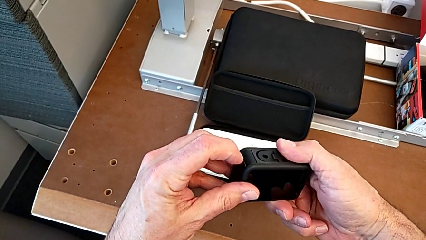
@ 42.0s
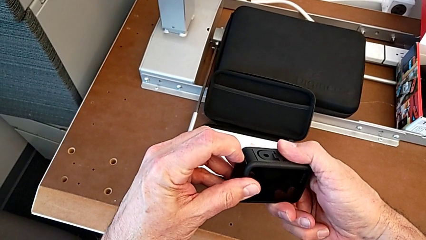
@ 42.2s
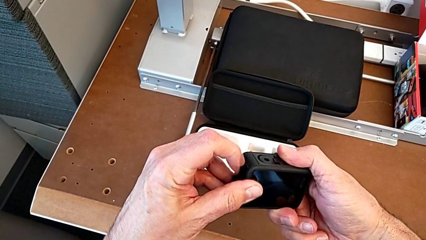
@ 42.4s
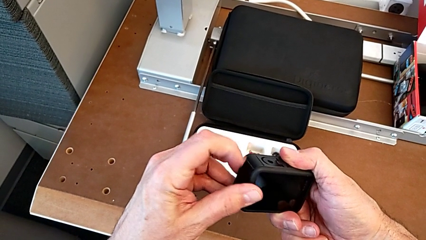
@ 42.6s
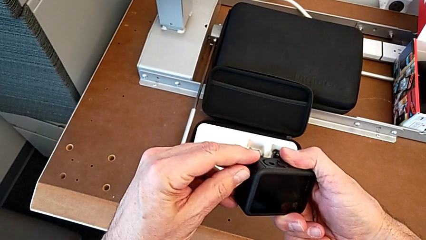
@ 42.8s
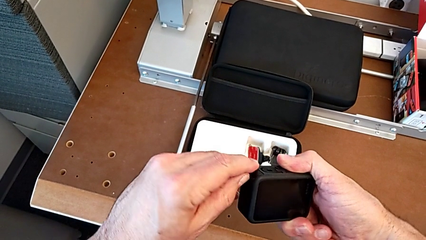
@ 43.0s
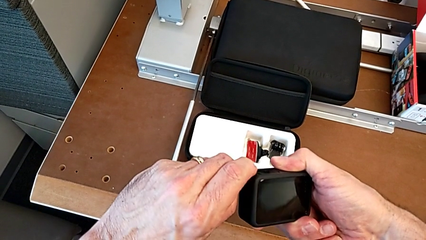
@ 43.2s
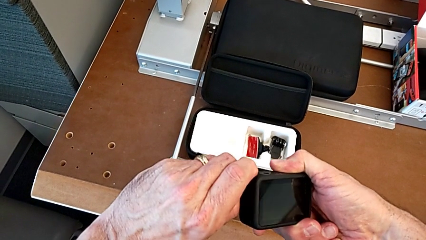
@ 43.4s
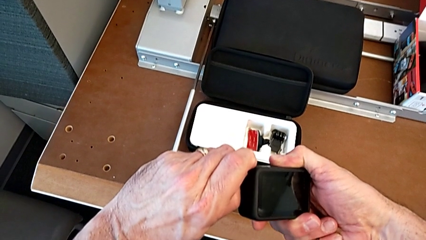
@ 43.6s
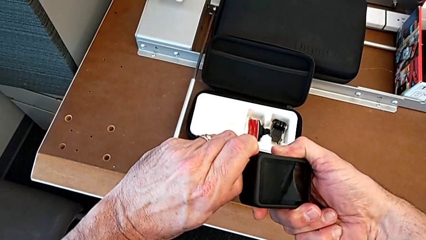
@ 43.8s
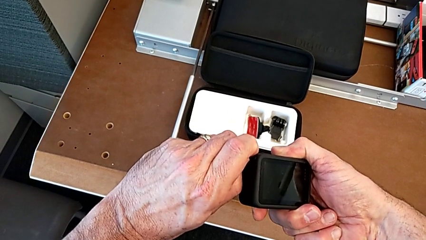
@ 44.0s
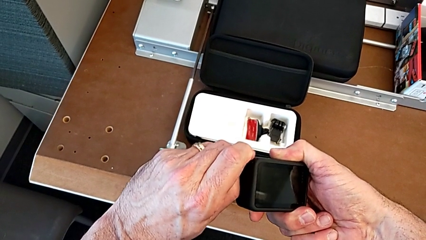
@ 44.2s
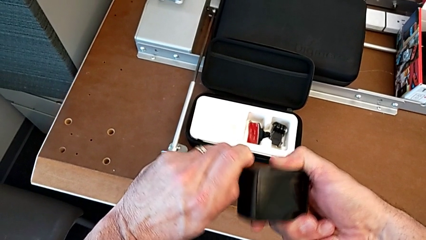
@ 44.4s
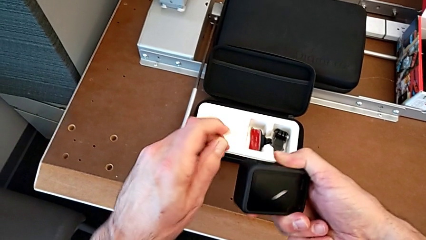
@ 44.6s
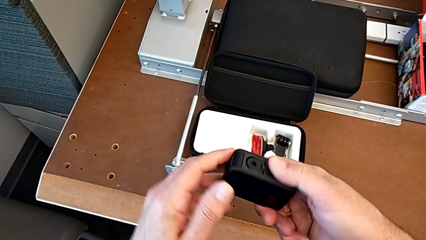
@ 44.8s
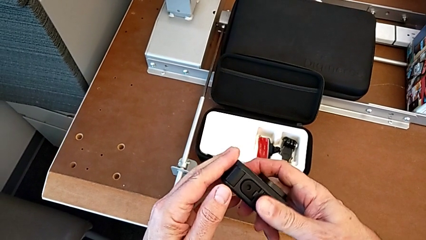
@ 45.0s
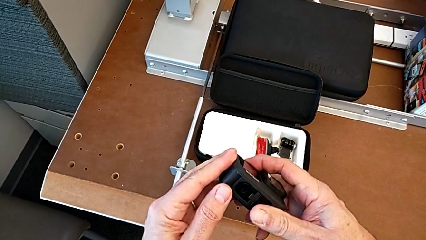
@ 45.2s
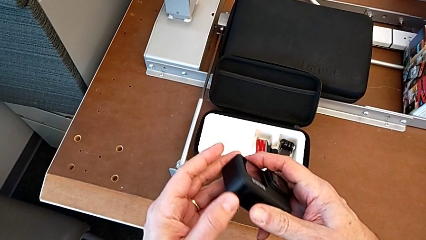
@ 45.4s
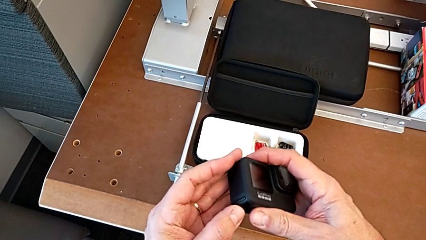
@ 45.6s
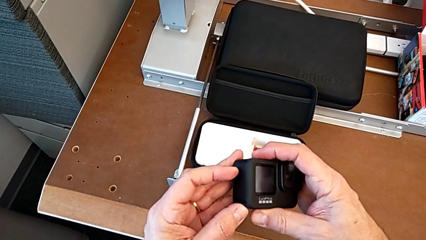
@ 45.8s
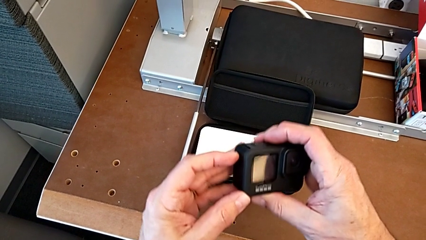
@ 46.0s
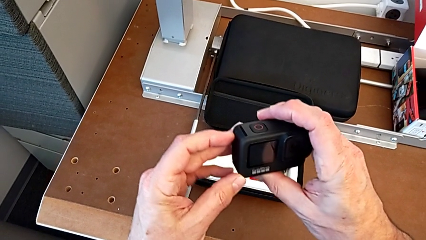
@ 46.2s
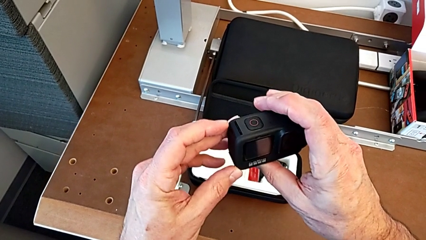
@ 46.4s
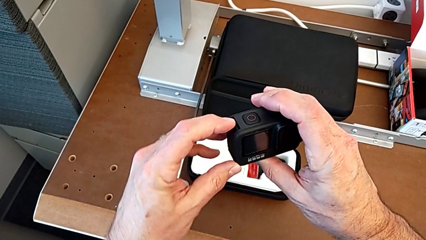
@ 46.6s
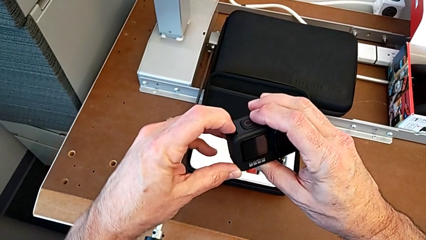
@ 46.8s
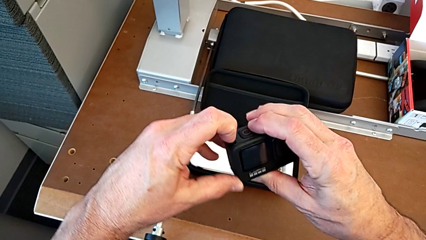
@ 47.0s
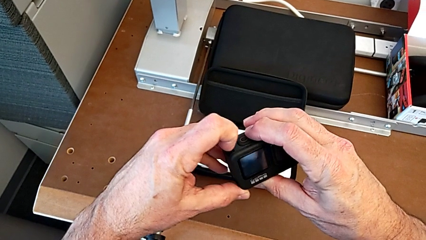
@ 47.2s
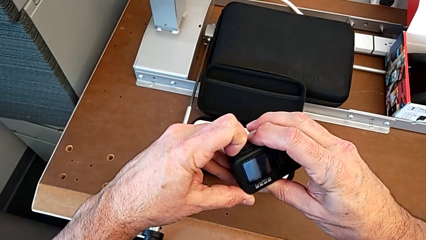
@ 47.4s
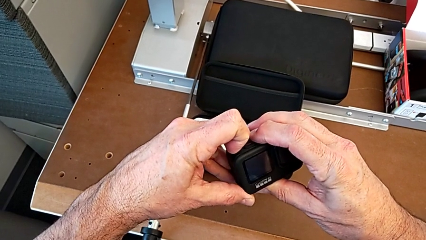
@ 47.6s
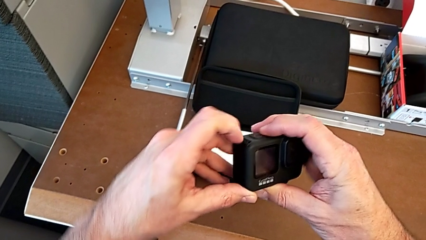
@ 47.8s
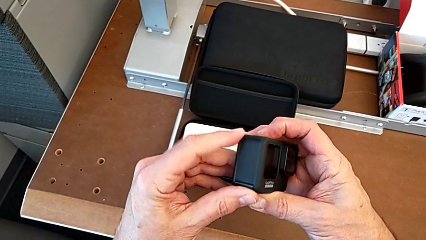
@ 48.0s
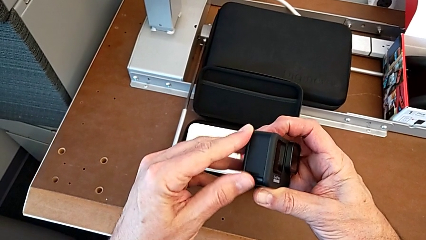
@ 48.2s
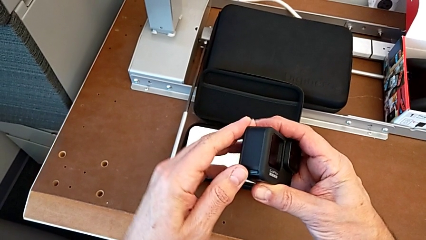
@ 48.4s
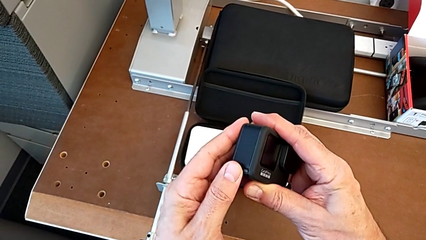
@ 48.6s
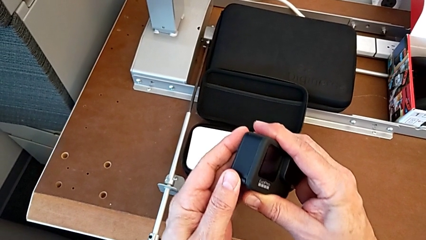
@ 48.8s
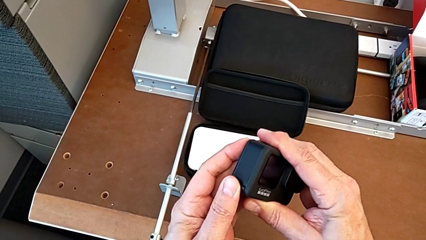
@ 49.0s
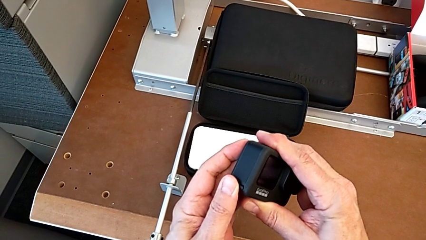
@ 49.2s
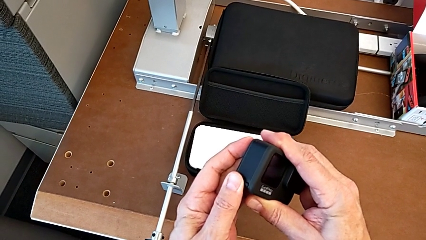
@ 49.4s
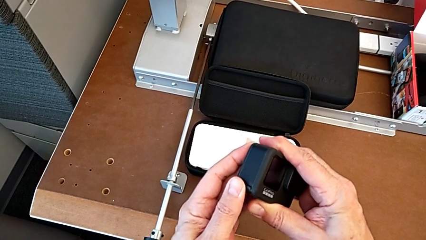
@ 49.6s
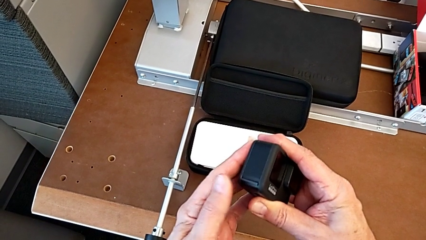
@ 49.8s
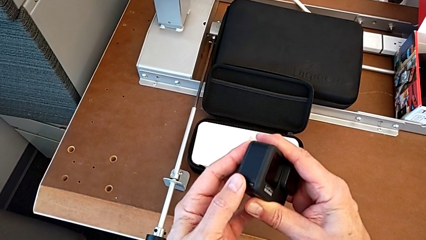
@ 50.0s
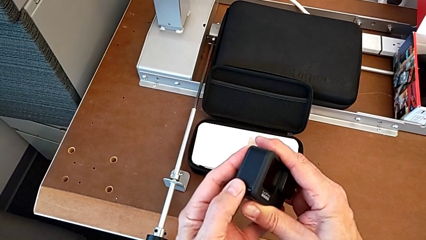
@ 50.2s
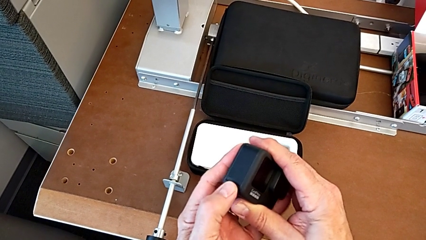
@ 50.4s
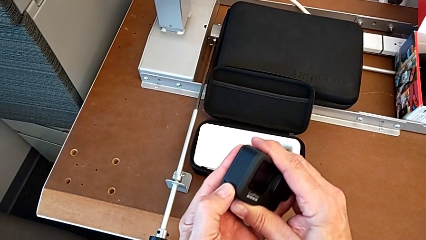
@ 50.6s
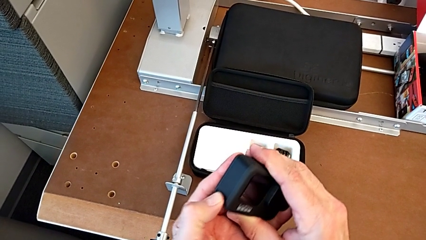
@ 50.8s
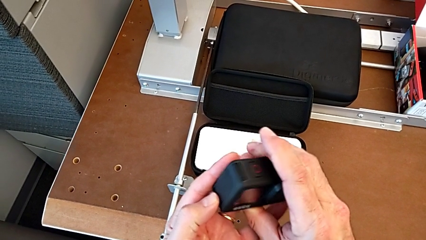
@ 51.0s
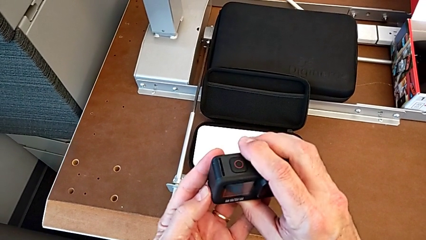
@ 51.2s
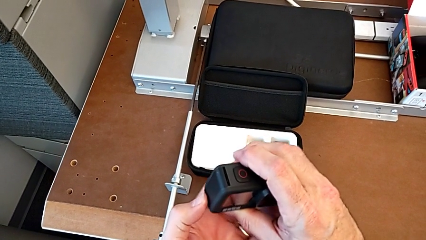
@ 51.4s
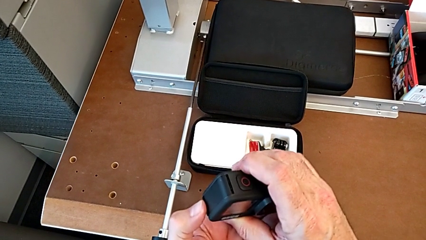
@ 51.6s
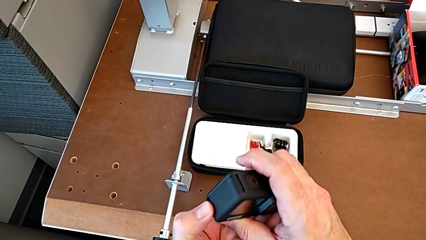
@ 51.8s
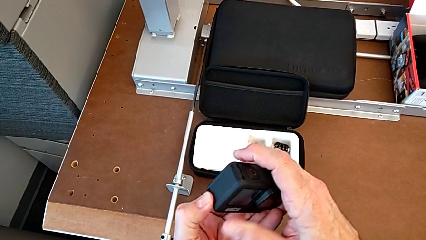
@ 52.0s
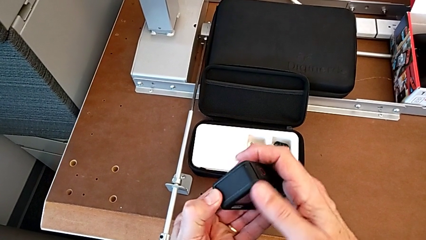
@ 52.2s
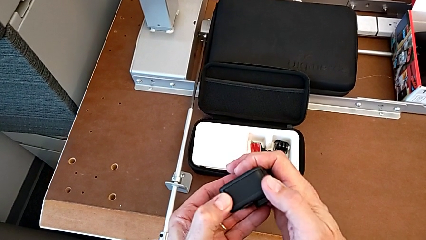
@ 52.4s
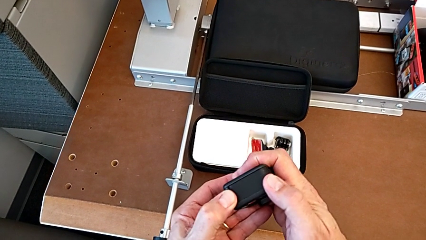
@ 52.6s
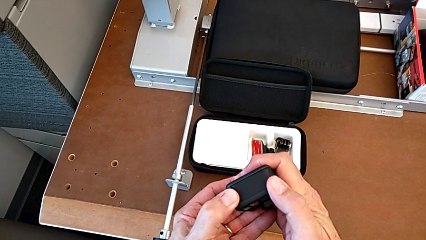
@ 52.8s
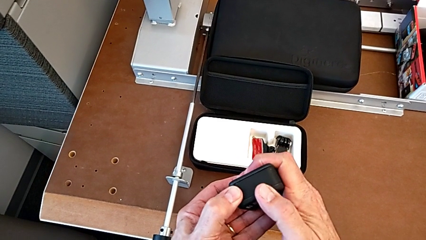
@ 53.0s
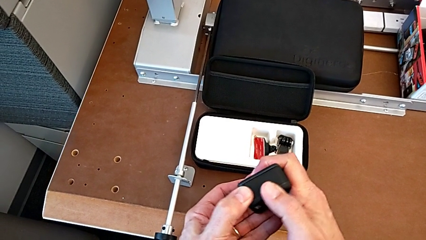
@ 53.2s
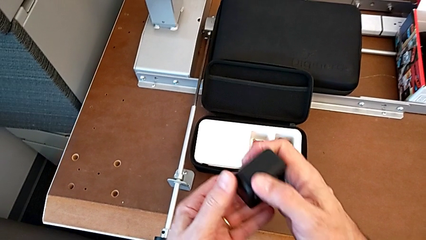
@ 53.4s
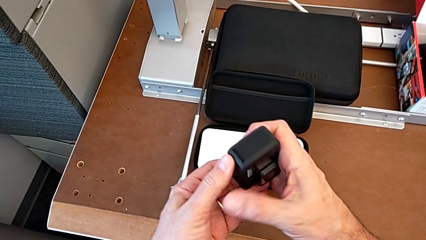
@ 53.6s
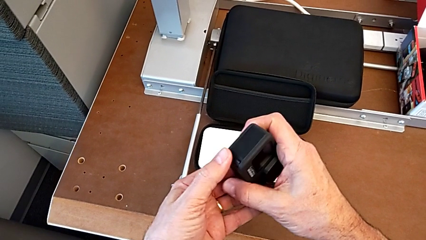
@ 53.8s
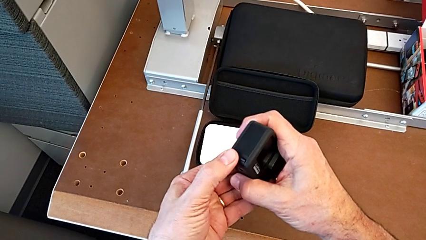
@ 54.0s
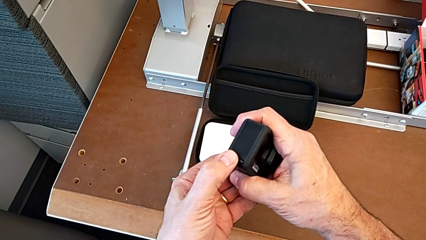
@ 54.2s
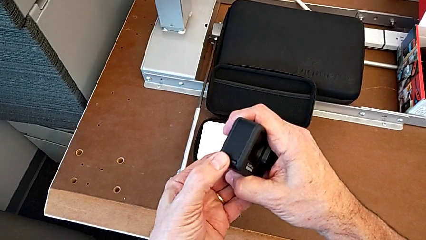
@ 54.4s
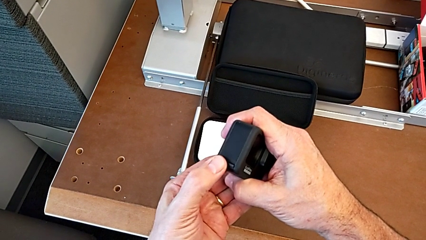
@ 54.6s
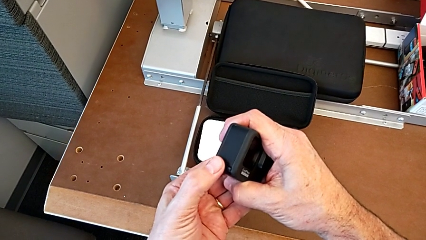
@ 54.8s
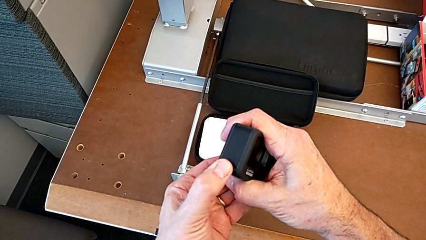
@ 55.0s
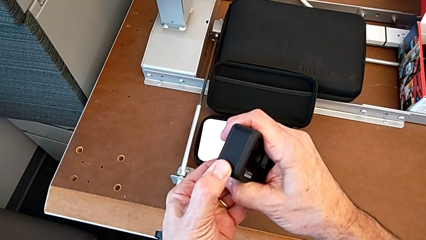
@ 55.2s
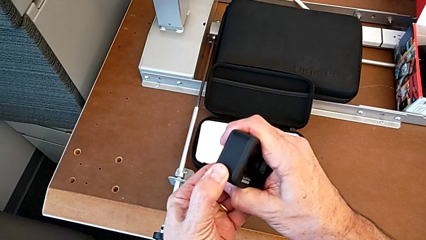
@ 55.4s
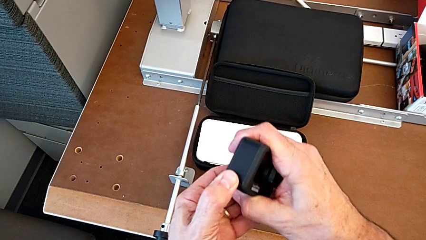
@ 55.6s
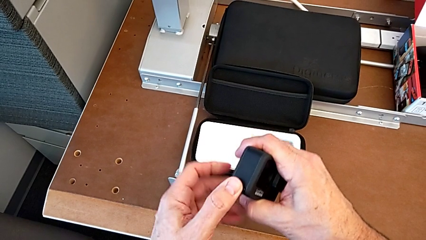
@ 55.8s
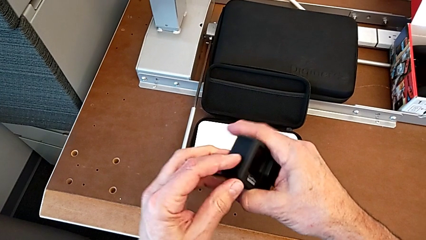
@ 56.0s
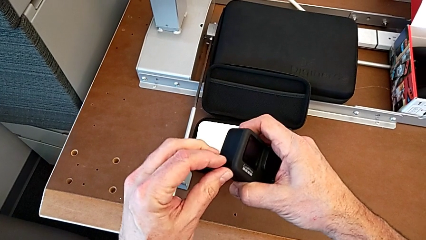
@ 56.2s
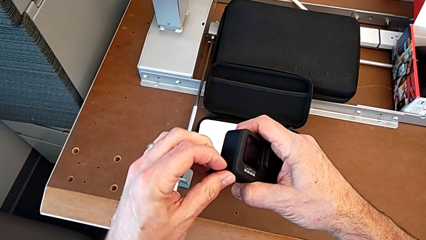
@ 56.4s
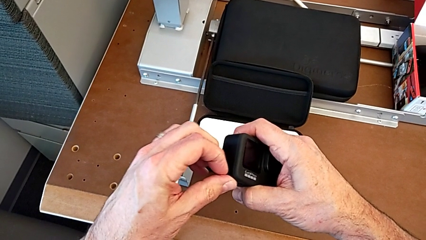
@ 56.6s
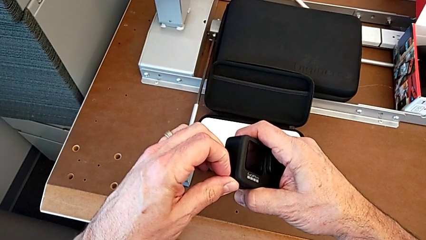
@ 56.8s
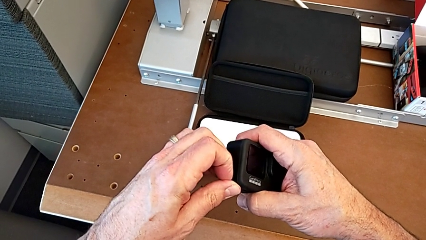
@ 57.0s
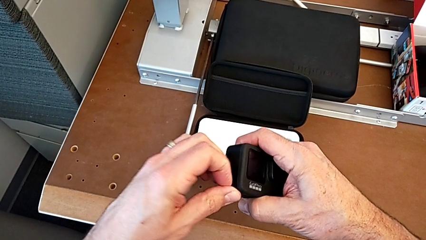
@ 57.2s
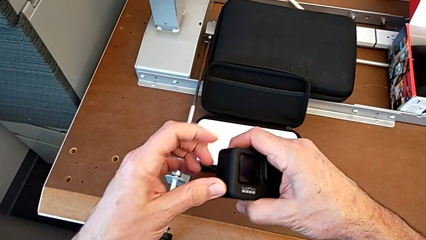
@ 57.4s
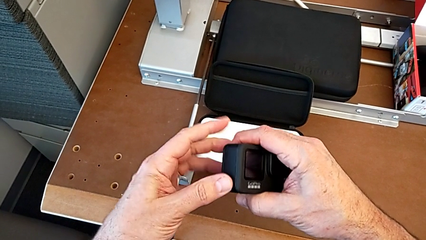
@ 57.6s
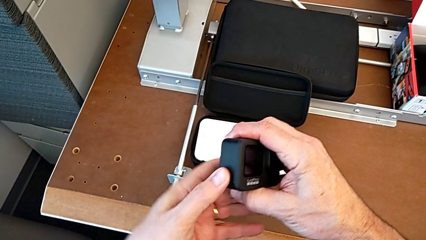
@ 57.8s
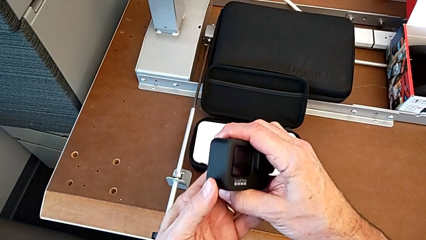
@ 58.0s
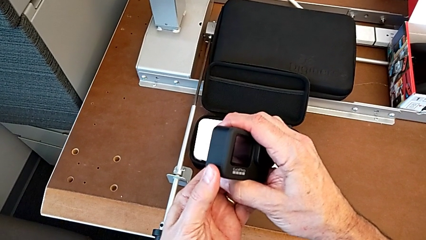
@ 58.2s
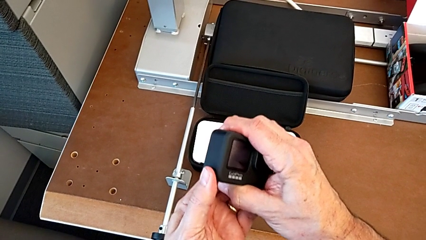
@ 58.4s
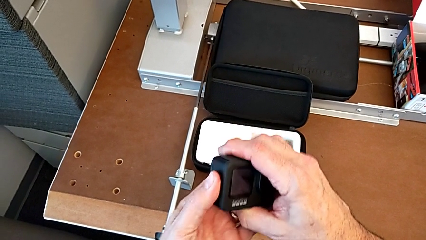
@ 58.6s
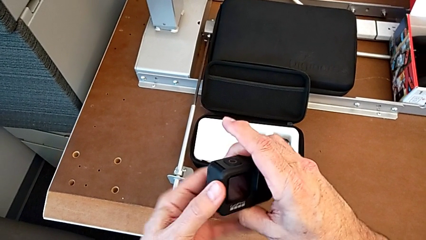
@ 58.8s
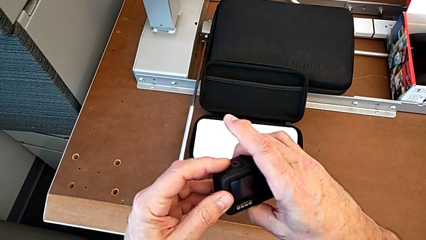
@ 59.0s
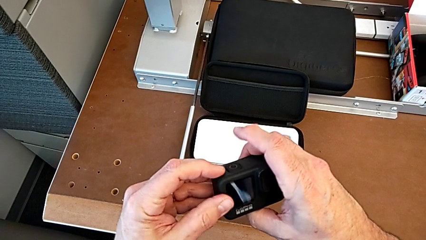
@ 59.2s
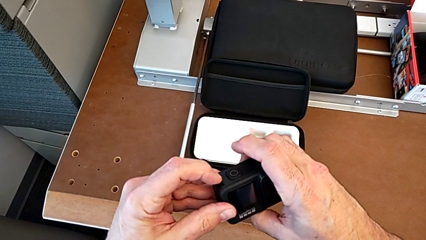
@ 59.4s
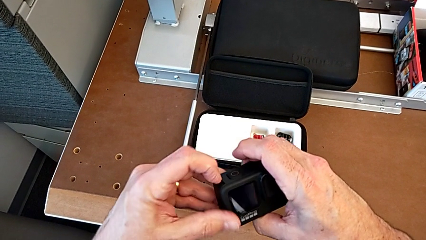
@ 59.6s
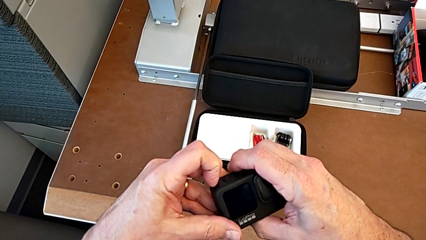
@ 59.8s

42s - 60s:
The camera wearer is removing the battery of the GoPro. They wrongly open the battery door, holding the battery door wrong, inspect the GoPro, wrongly open the battery door, holding the battery box wrong, and wrongly press the button, pressing the button of the battery door in a wrong way.
